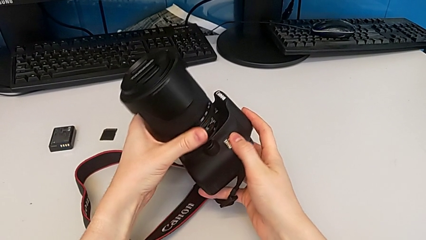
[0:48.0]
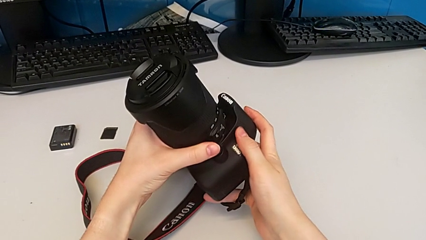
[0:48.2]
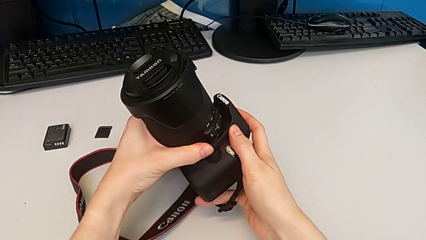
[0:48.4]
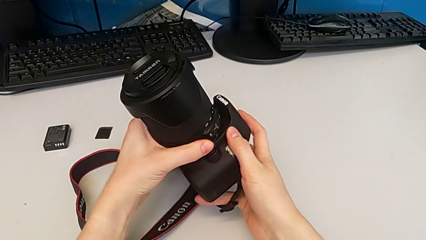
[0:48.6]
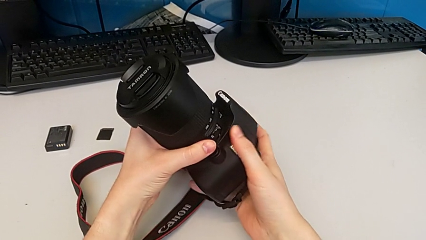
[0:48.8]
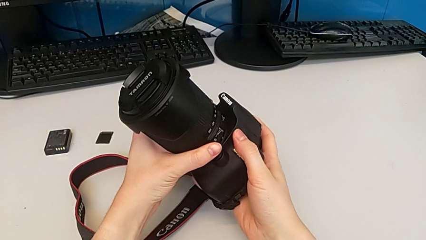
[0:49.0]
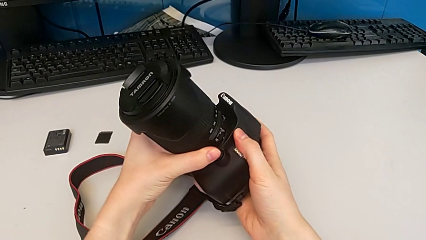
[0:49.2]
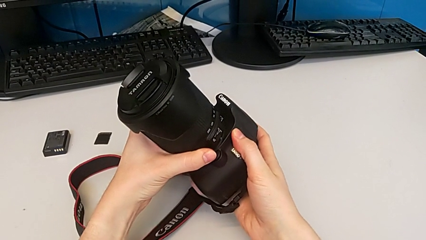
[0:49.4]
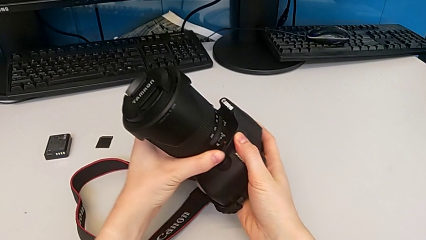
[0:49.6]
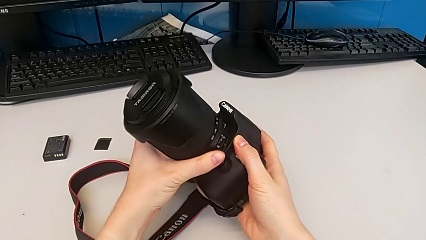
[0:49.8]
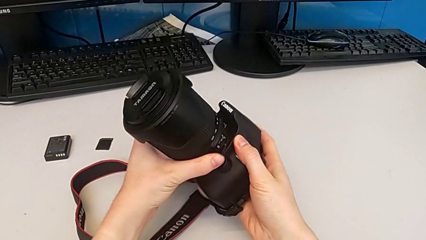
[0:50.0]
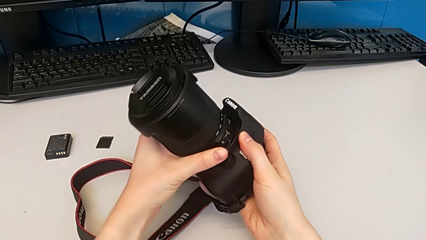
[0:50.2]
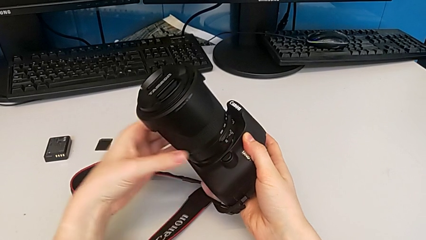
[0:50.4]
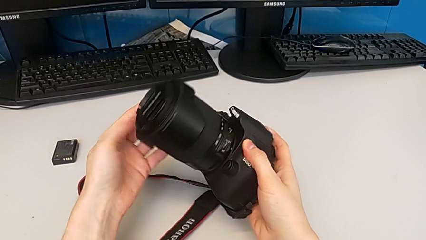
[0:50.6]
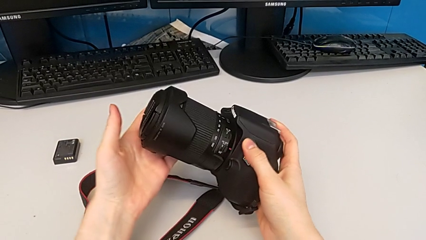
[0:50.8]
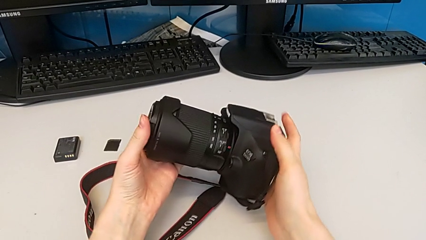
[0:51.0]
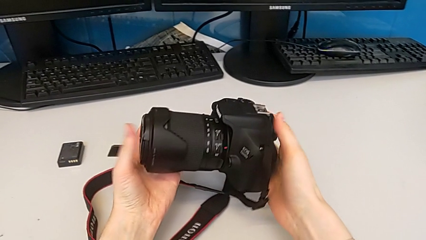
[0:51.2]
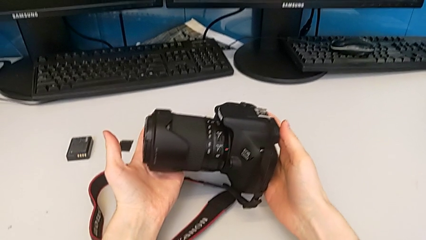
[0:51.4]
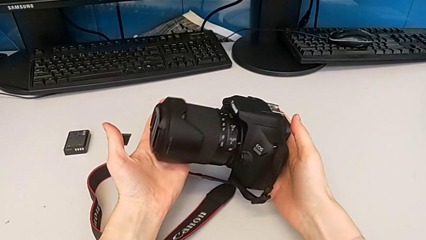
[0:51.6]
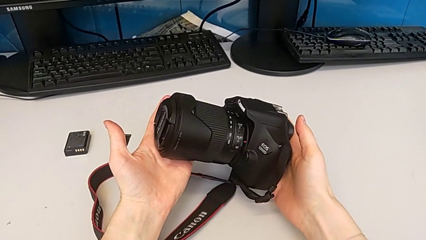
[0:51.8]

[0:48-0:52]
The camera wearer is attaching the lens. They rotate the DSLR.

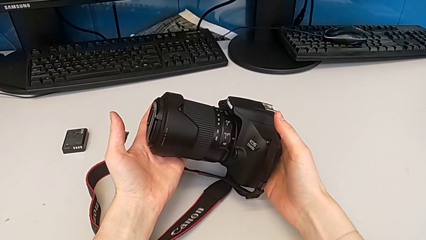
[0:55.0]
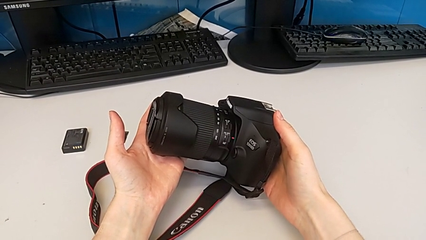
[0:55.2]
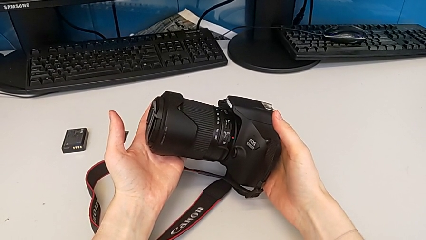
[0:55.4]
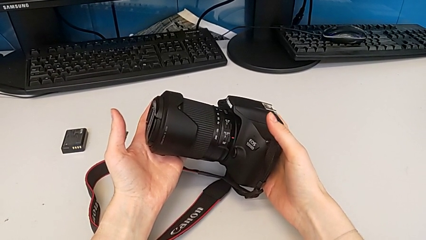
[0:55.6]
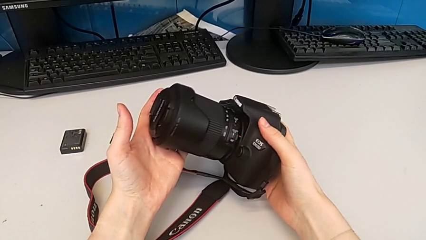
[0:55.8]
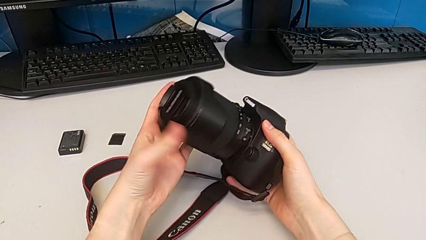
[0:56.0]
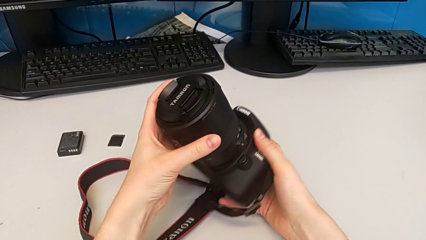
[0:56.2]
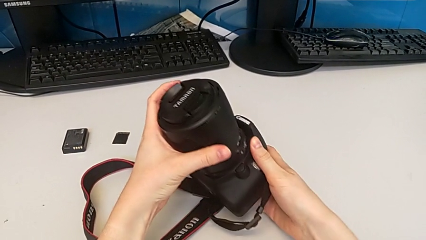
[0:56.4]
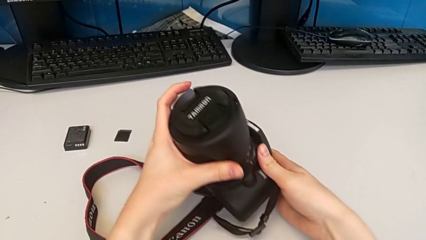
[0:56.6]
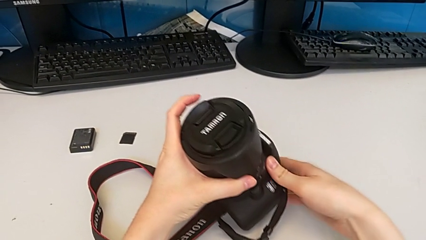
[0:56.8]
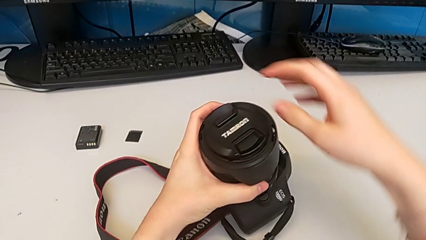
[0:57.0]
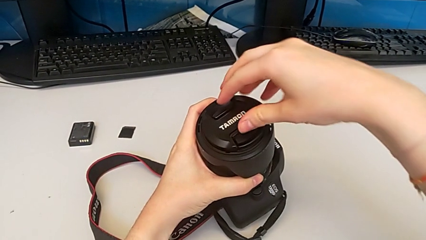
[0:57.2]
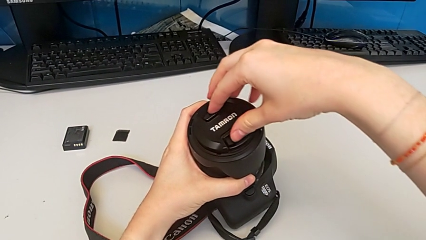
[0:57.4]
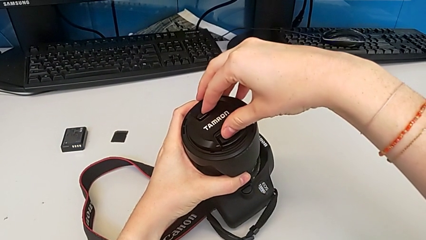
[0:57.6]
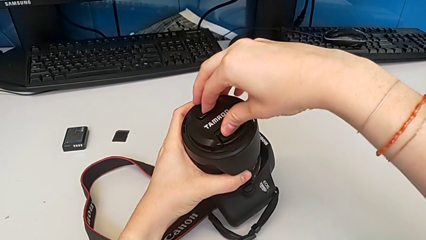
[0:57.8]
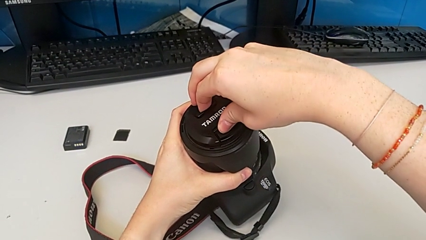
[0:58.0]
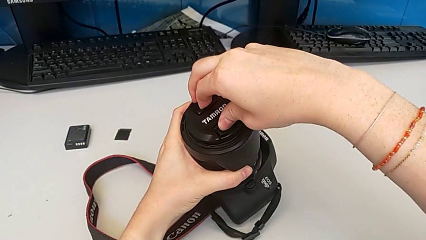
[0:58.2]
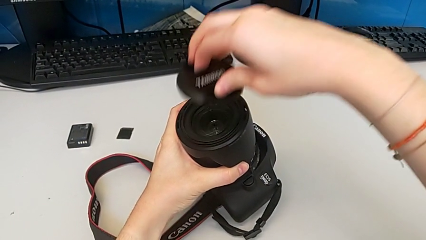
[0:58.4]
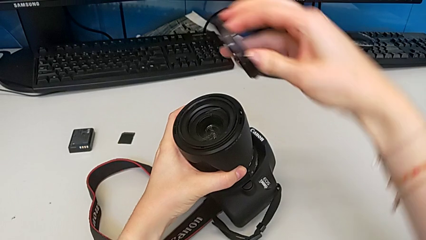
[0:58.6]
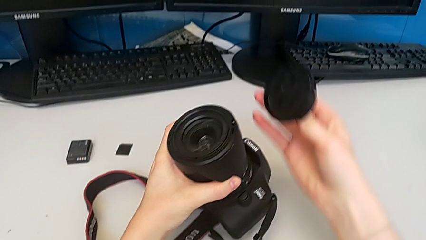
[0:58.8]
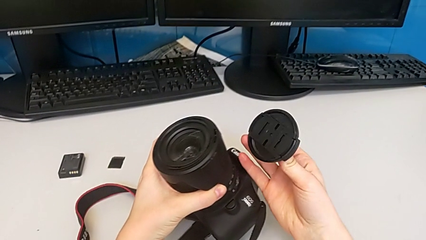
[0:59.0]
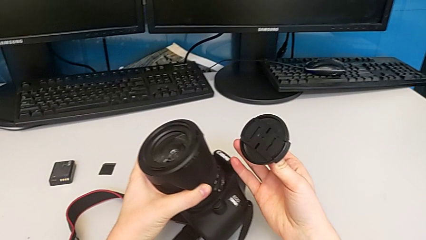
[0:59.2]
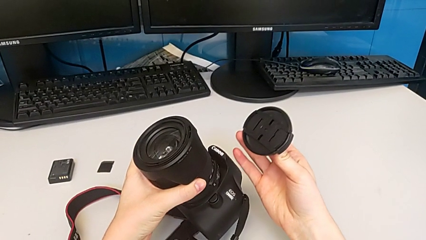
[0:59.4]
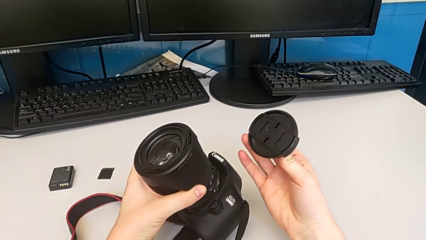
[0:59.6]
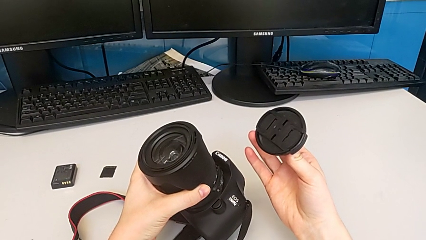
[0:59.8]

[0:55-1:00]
The camera wearer detaches the lens cover. They rotate the DSLR and withdraw the lens cover.

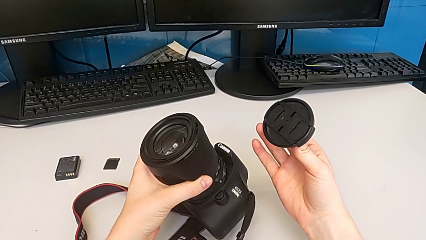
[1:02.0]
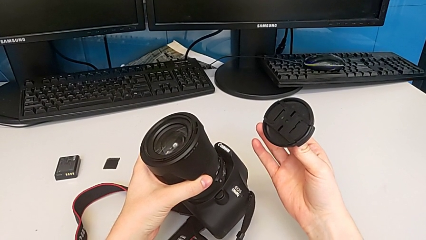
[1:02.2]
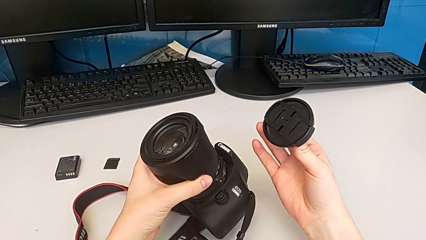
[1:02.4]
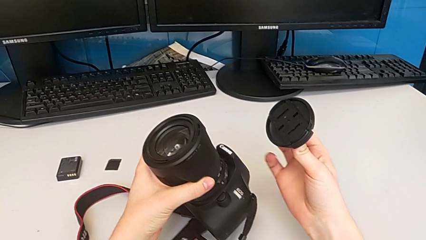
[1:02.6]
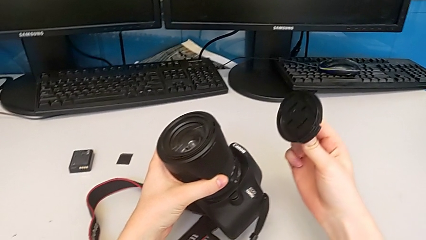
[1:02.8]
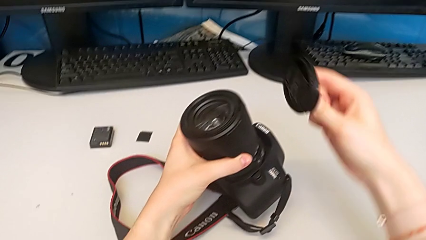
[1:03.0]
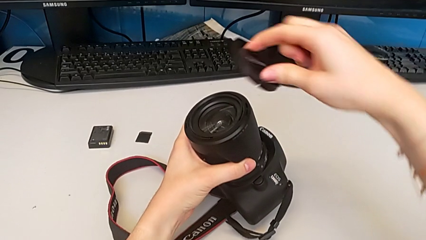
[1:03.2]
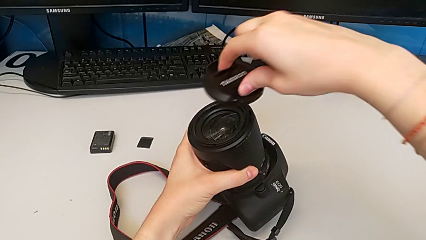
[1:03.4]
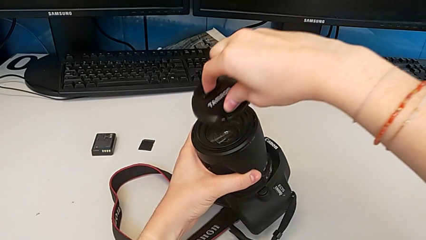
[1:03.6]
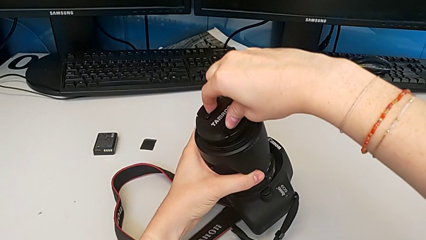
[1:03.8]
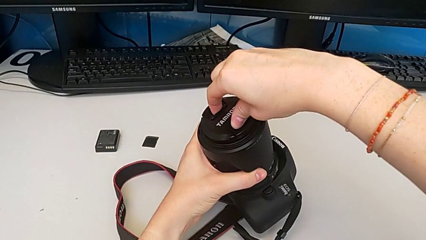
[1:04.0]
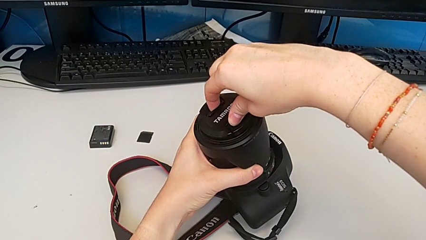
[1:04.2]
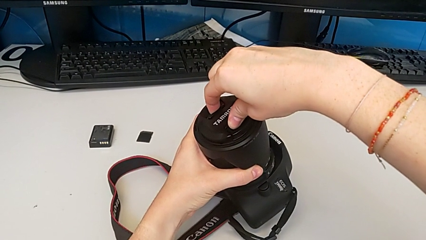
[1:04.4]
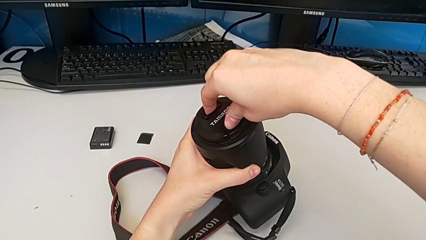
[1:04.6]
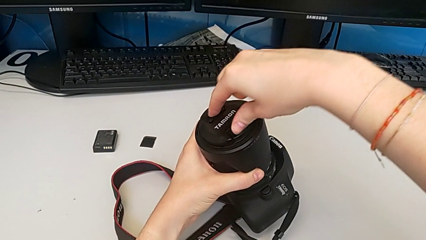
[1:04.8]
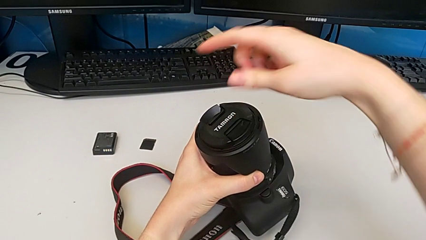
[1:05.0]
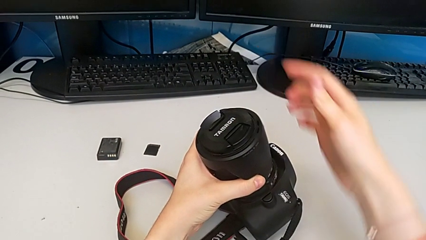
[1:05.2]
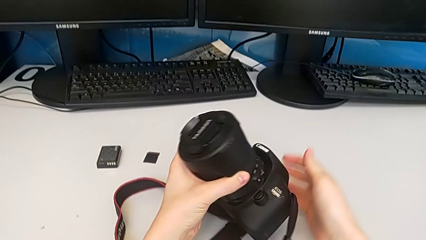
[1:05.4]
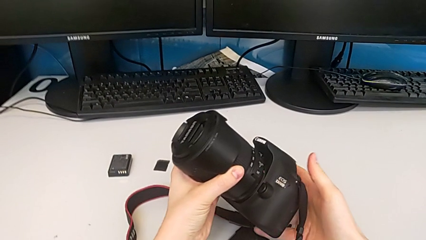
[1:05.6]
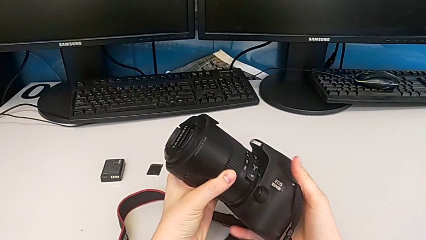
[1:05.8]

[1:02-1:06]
The camera wearer attaches the lens cover. They assemble the lens cover.

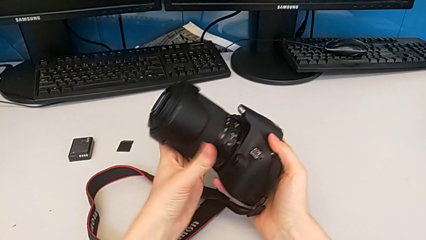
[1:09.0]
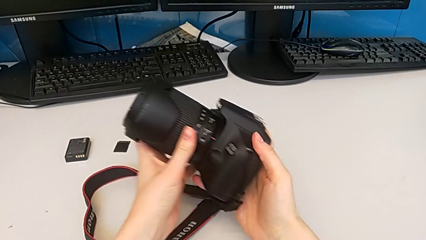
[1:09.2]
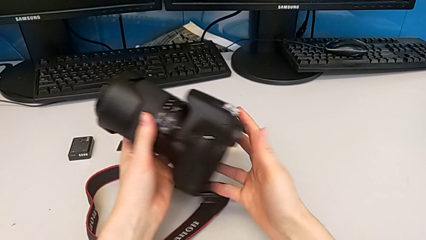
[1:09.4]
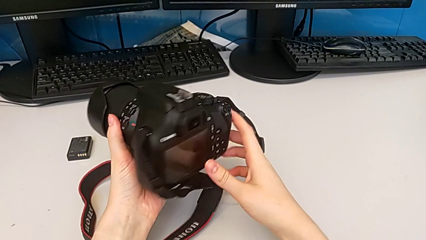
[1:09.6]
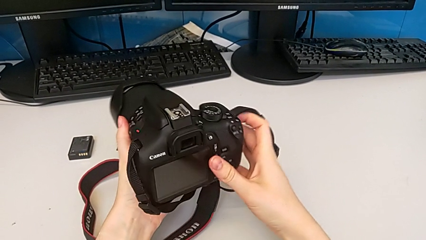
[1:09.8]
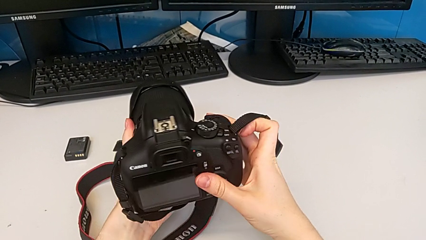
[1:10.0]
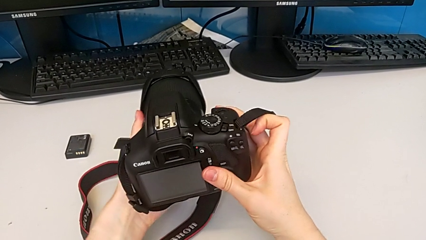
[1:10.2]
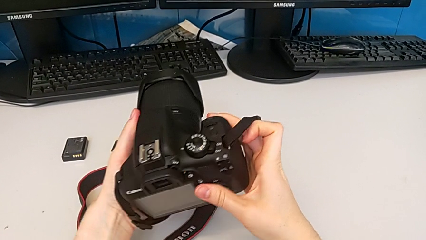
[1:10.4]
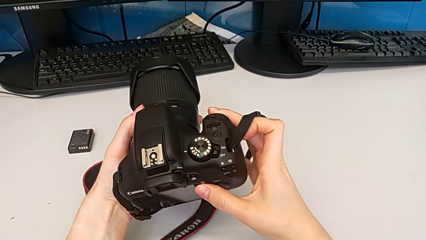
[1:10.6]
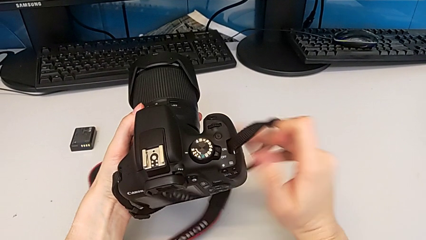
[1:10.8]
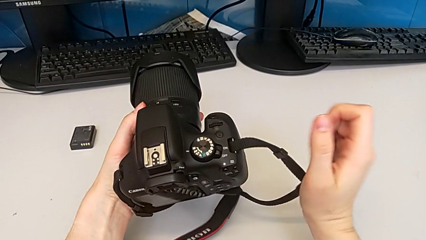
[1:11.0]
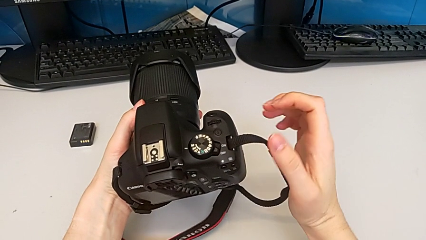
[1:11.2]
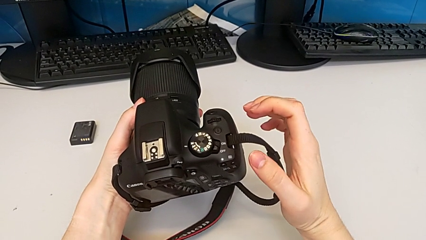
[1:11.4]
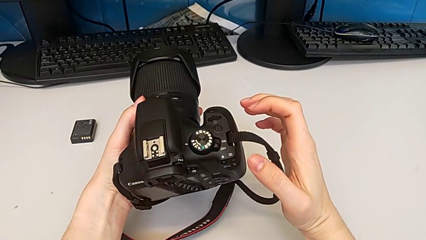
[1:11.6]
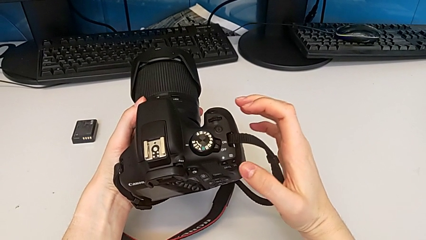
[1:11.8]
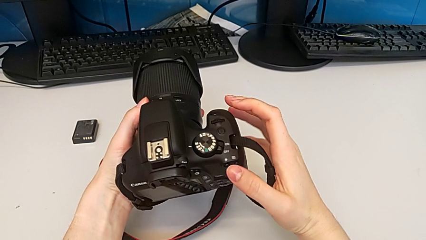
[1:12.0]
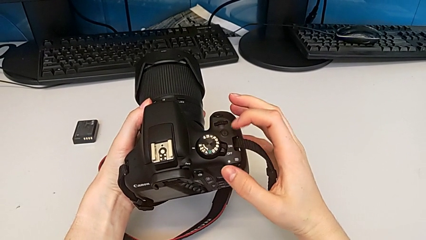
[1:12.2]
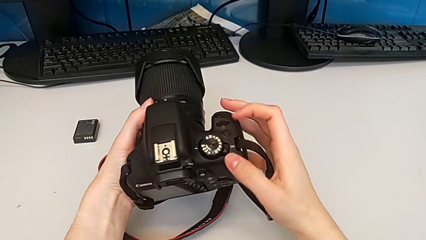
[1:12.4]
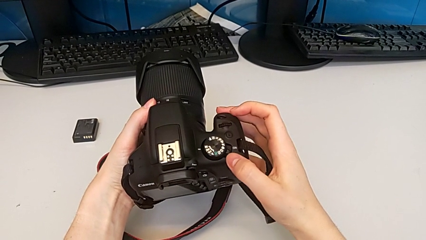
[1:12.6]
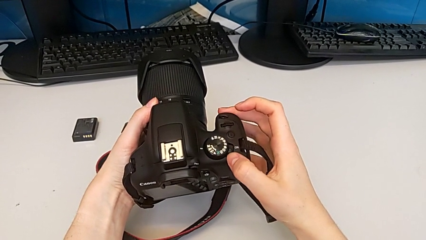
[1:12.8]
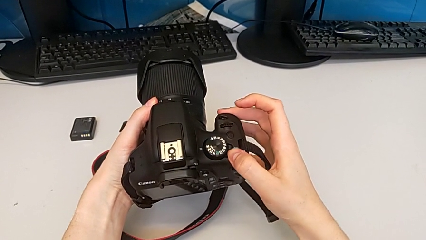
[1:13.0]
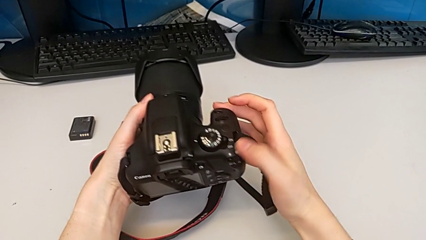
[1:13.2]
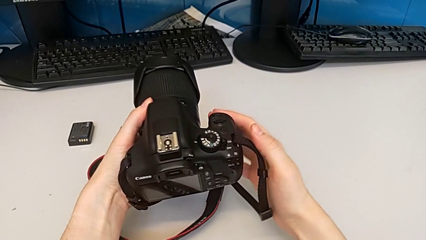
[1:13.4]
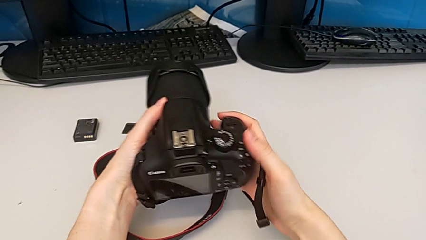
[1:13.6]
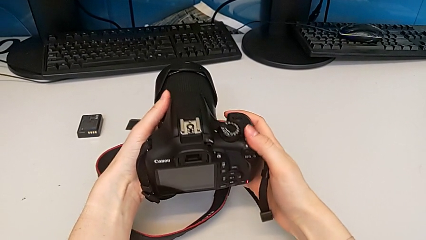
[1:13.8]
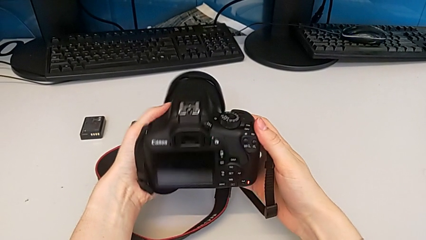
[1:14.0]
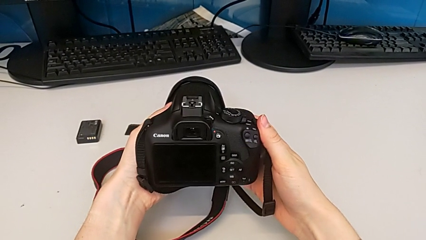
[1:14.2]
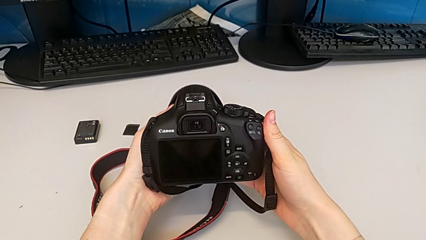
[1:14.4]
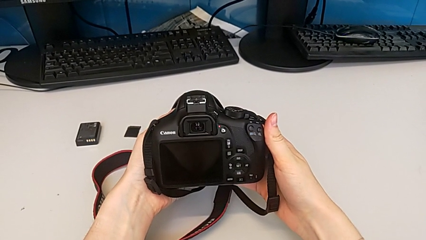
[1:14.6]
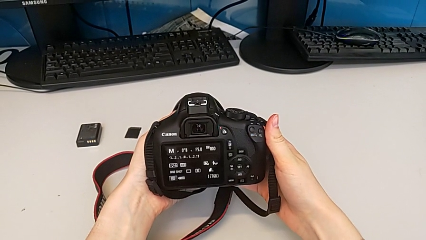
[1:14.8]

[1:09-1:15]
The camera wearer turns on the DSLR. They rotate the DSLR, press the rotary switch and rotate the DSLR.
